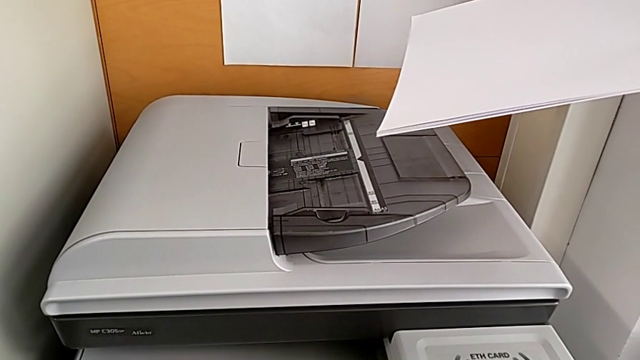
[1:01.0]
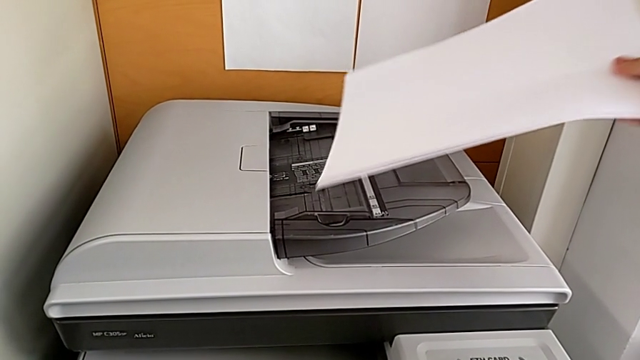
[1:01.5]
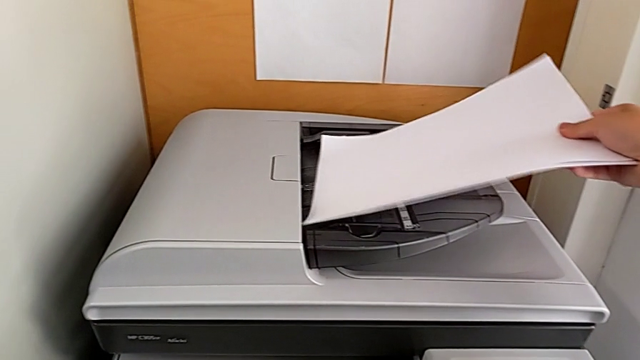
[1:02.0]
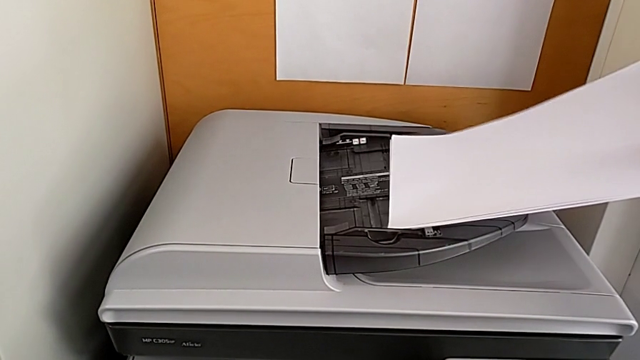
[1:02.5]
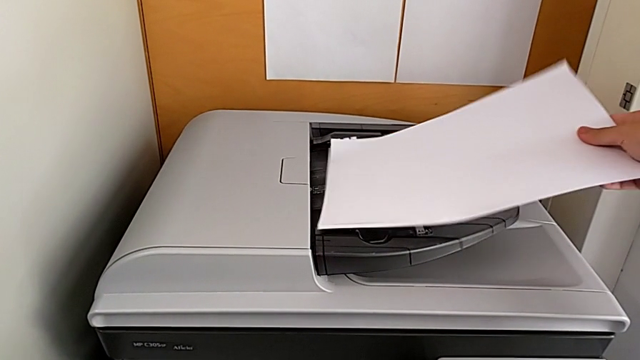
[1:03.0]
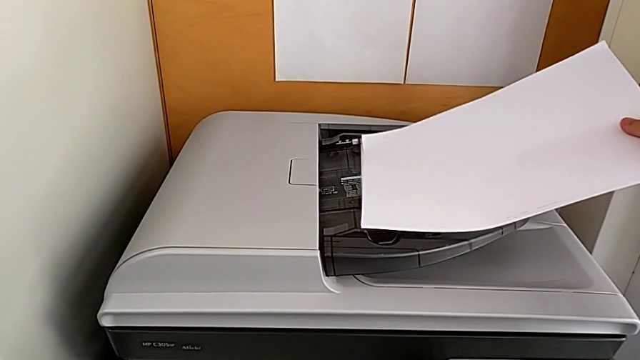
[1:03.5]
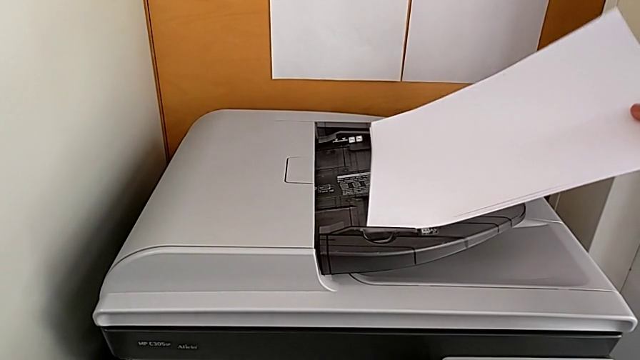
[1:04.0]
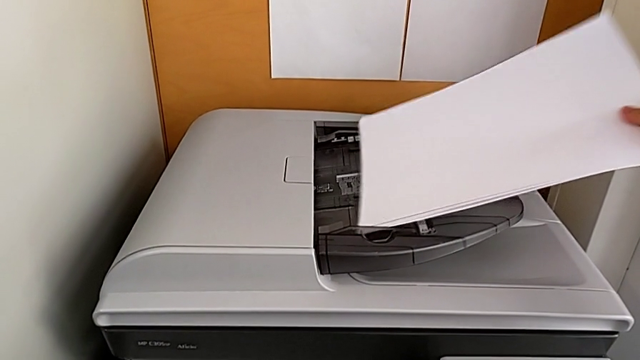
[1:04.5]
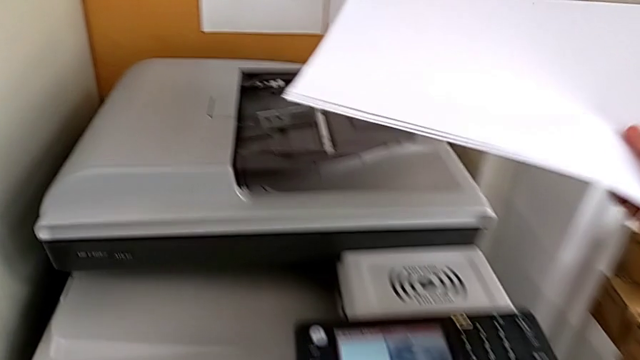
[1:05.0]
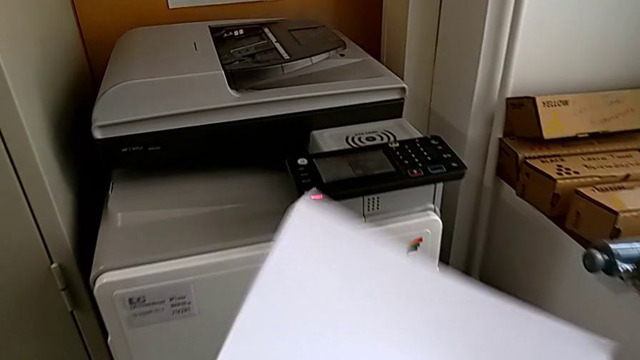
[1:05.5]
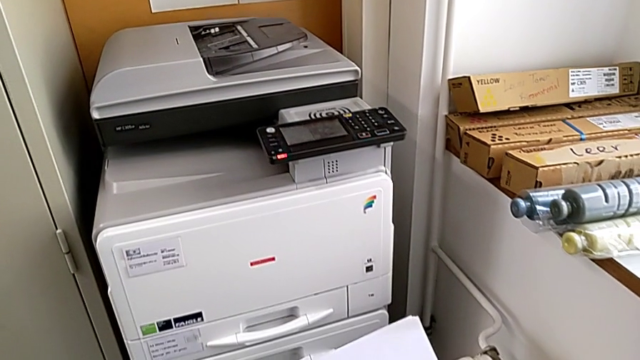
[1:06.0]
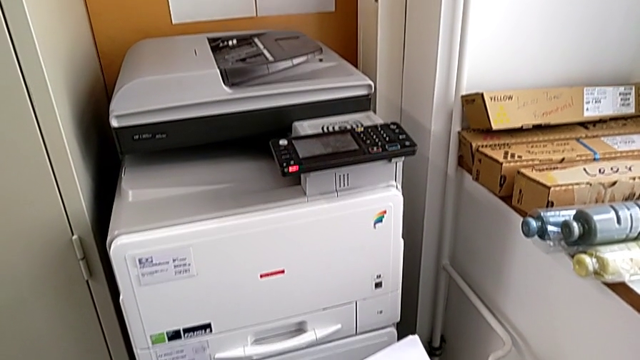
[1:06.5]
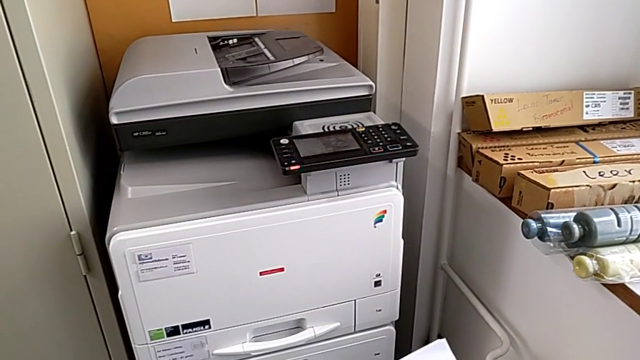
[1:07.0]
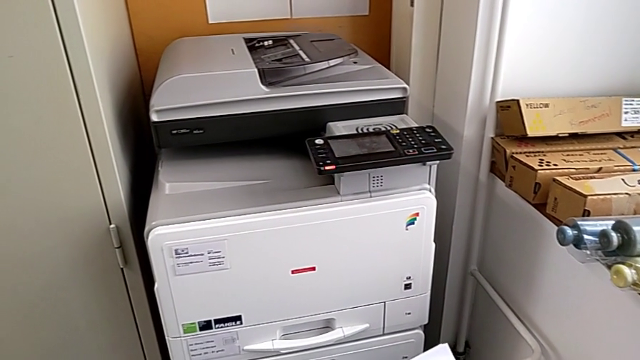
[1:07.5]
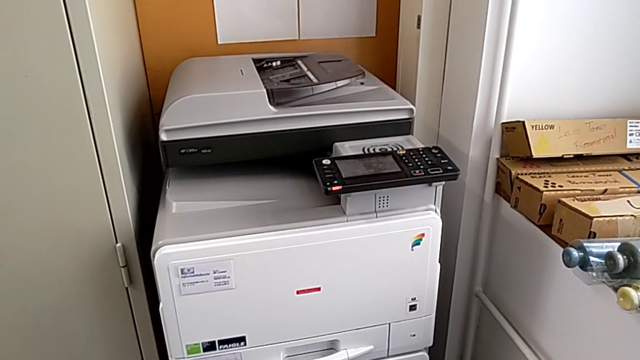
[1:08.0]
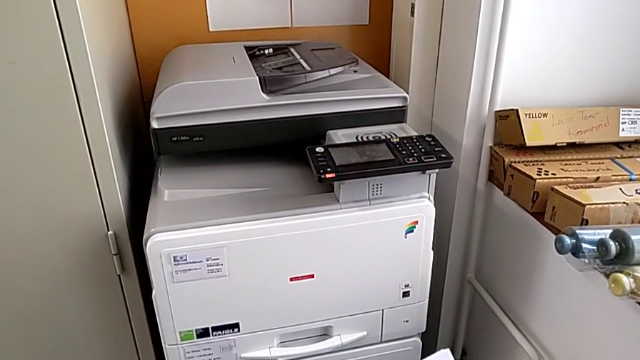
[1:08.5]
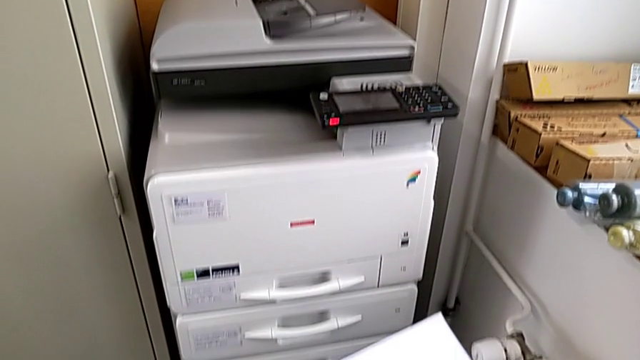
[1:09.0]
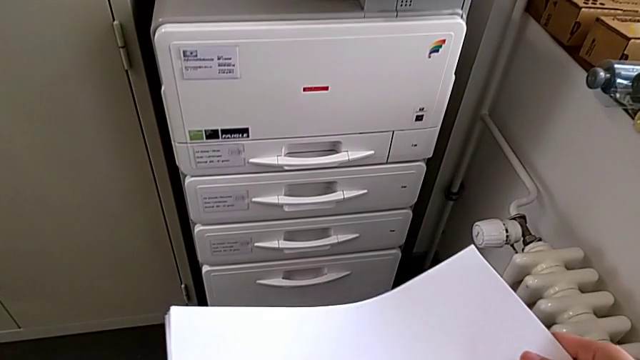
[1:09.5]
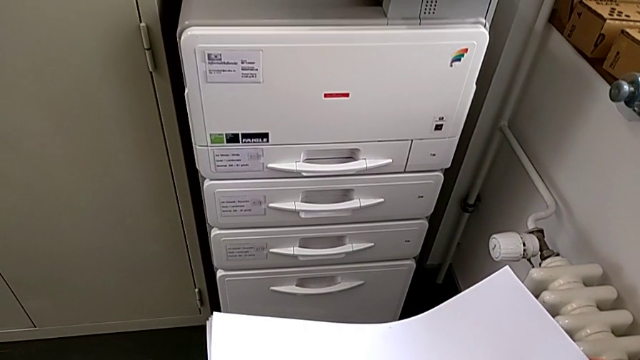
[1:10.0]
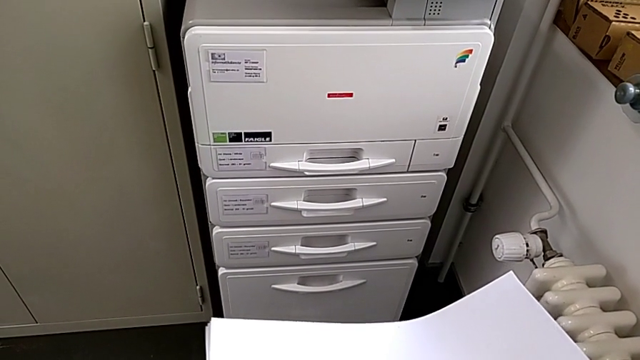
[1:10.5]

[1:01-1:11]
The camera wearer is loading the paper stack into the paper tray. They wrongly load the wrong paper stack, placing it in the incorrect part of the printer, and withdraw it.

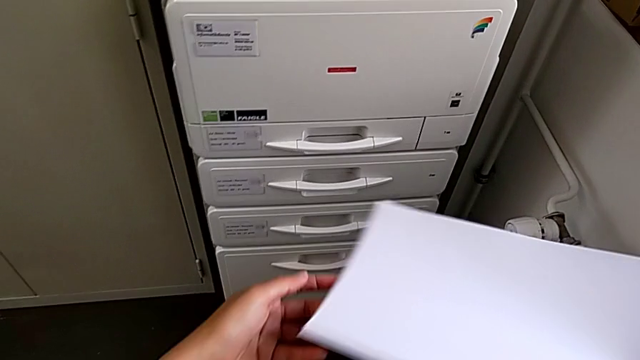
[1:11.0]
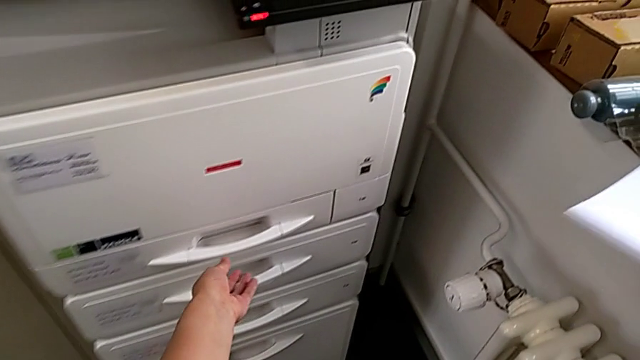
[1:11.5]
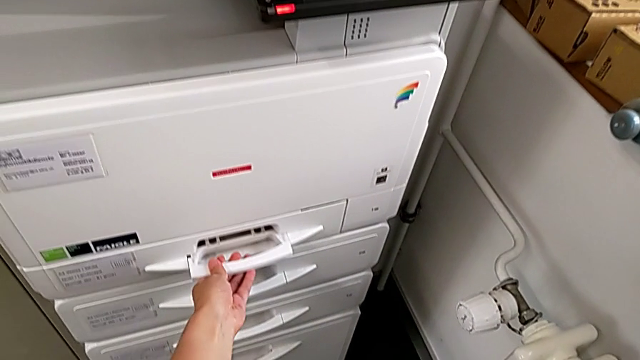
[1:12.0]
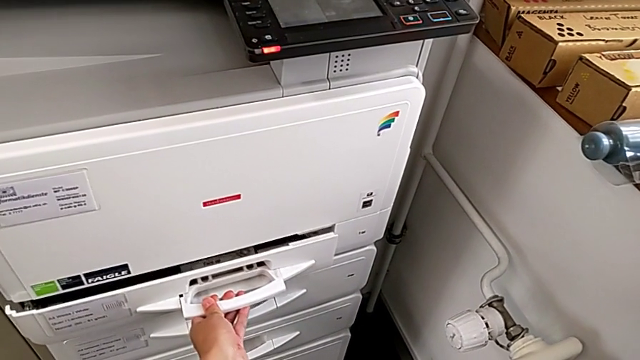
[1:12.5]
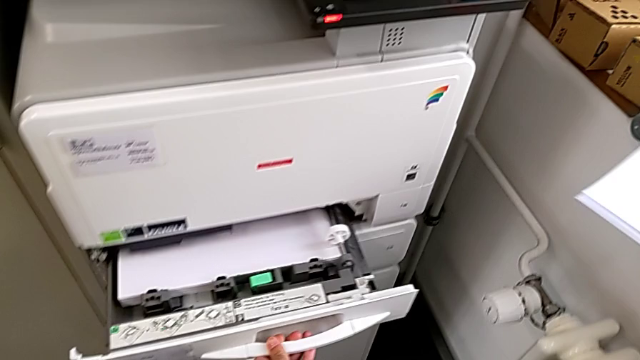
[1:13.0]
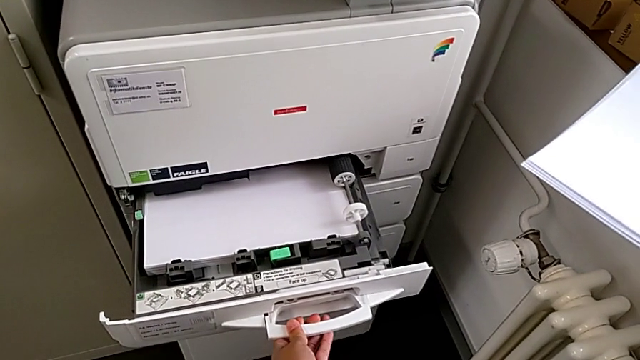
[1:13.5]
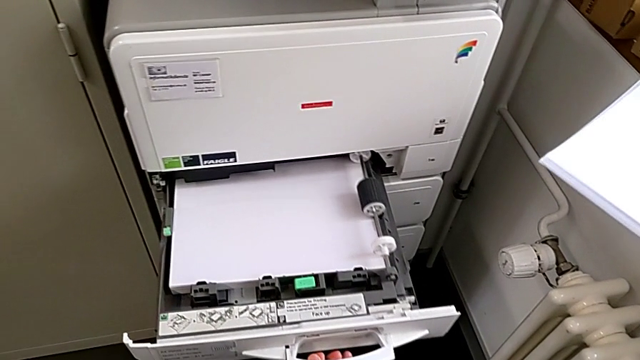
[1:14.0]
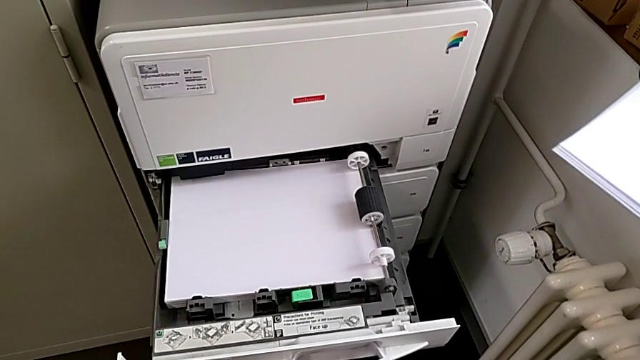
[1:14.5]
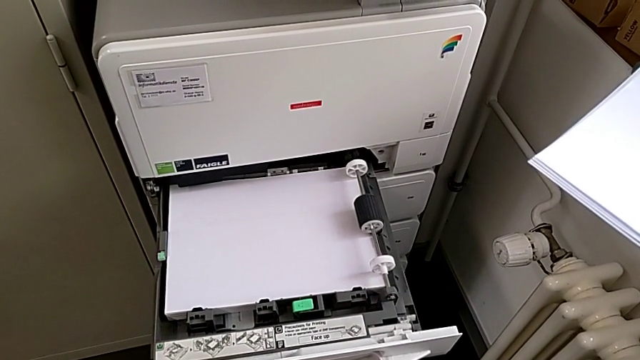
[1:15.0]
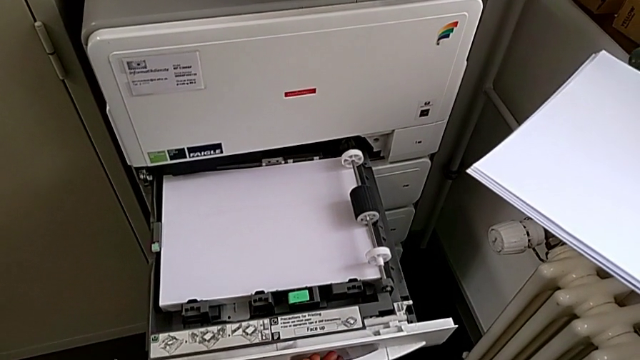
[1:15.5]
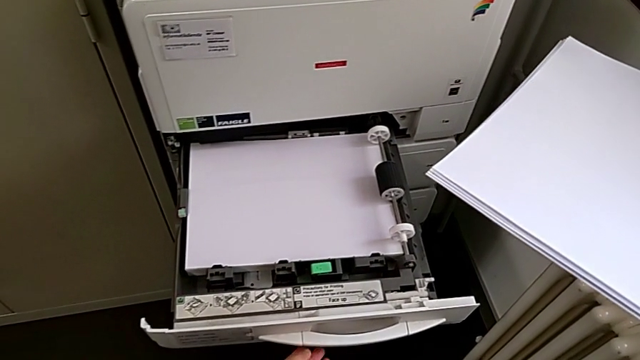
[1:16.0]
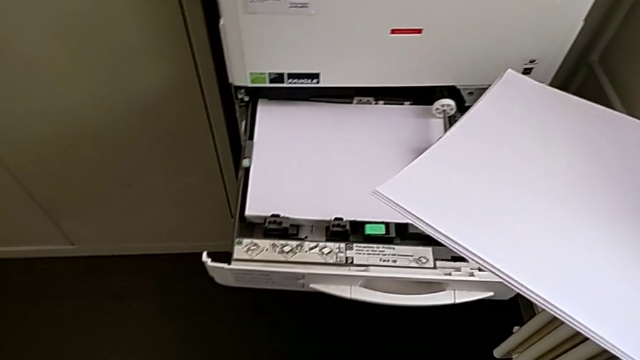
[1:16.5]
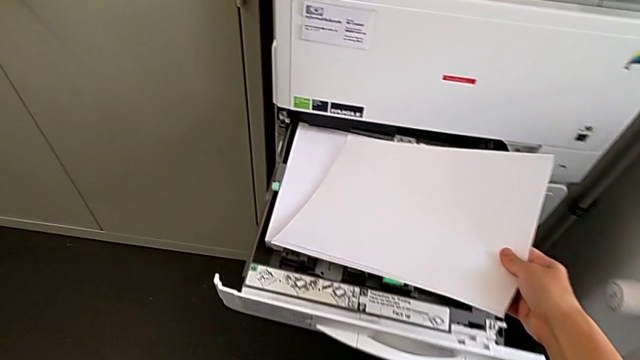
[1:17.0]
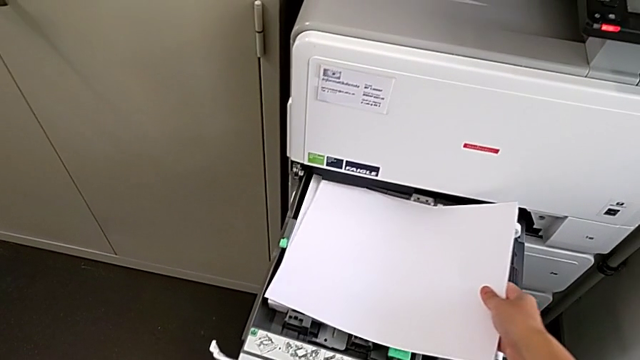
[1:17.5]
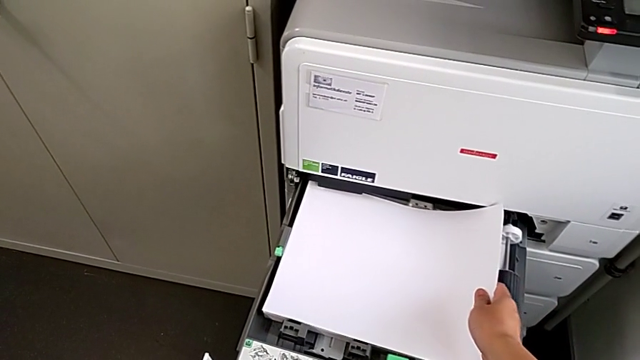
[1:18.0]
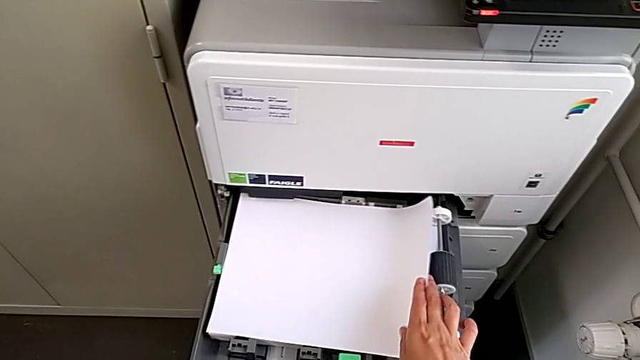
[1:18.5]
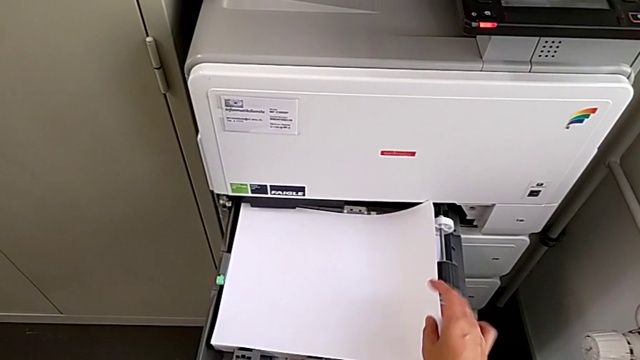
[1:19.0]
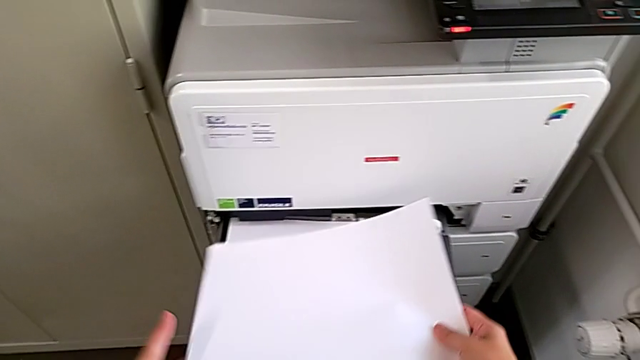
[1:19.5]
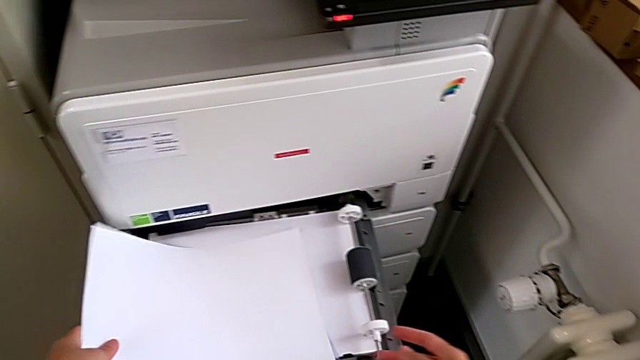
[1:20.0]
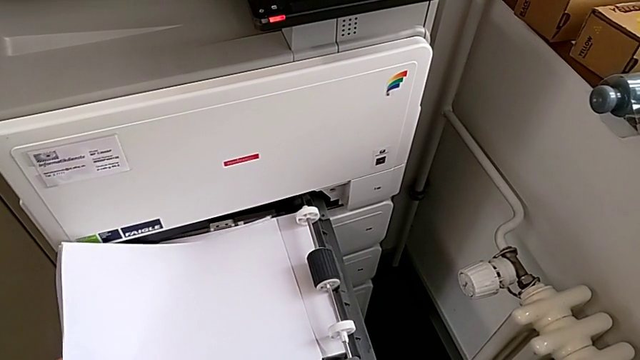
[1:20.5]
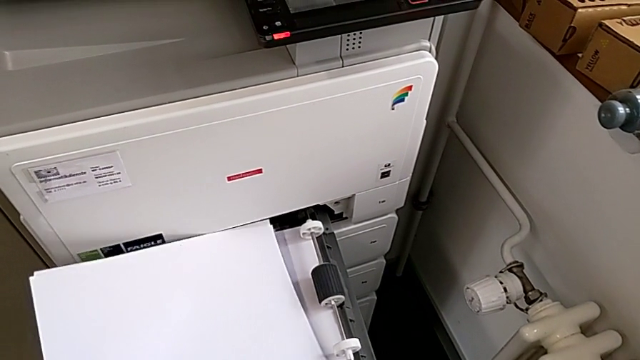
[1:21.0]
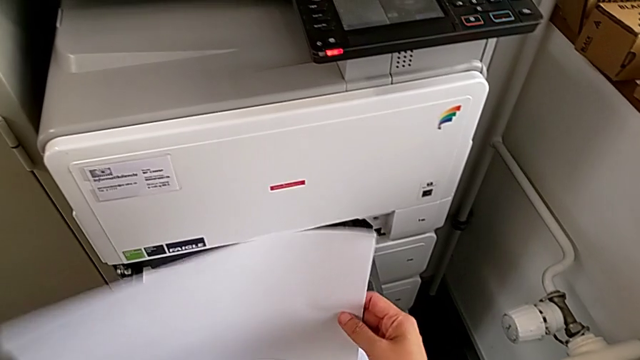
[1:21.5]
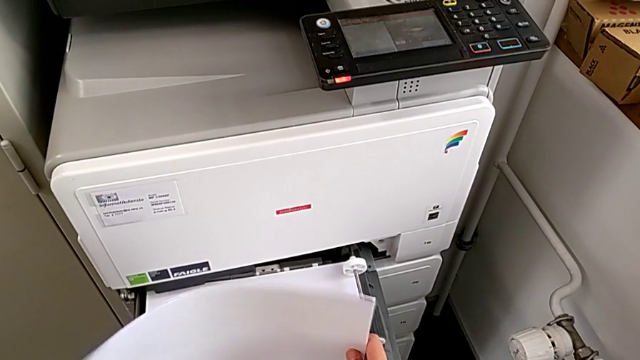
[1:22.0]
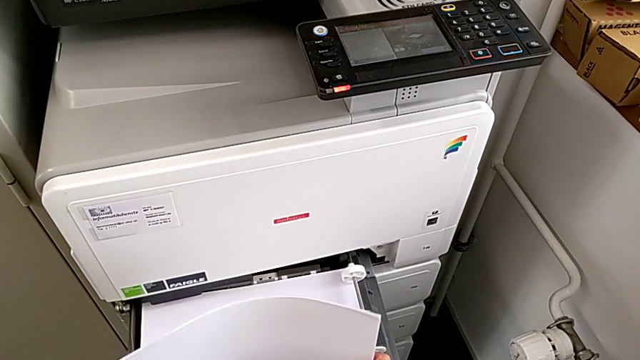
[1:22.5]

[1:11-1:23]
The camera wearer is loading the paper stack into the paper tray. They grab the paper tray, open it, wrongly place the paper stack, withdraw it and align it.
